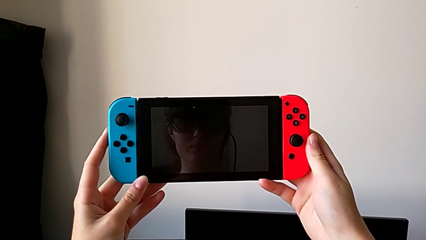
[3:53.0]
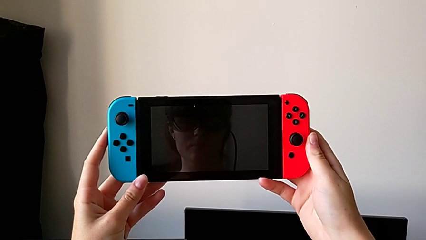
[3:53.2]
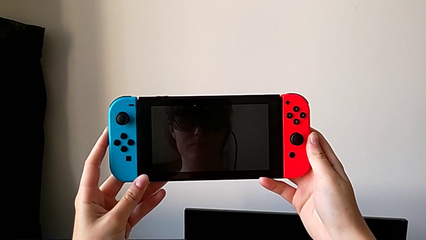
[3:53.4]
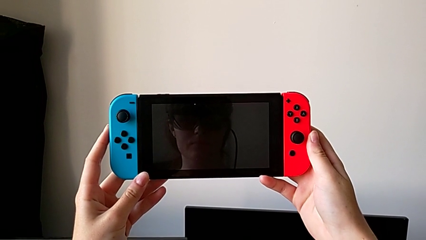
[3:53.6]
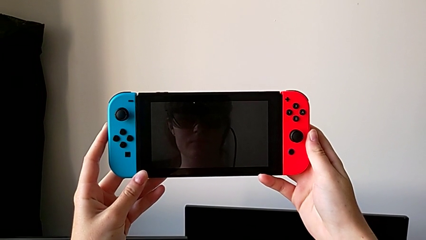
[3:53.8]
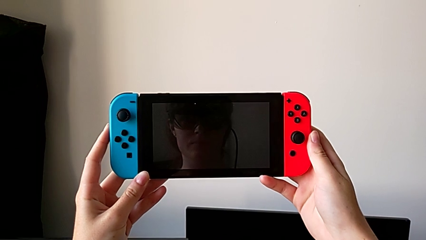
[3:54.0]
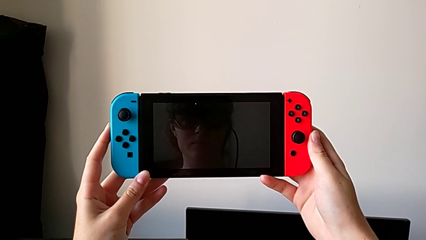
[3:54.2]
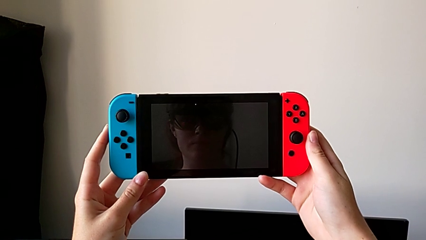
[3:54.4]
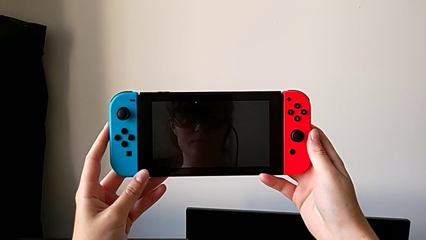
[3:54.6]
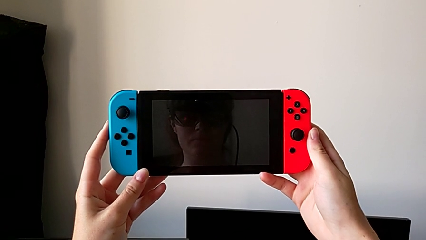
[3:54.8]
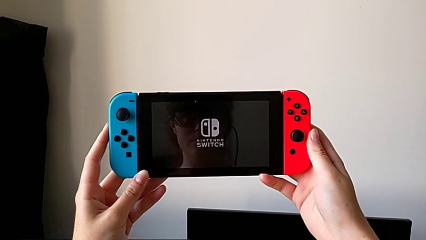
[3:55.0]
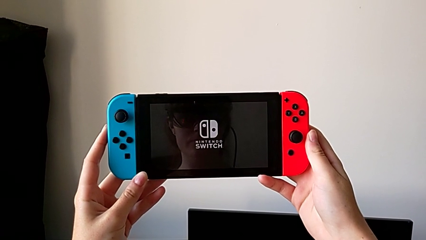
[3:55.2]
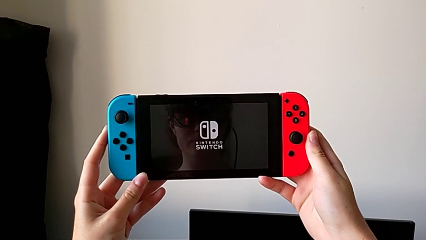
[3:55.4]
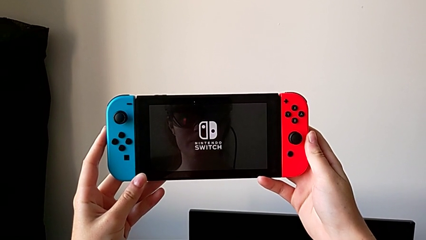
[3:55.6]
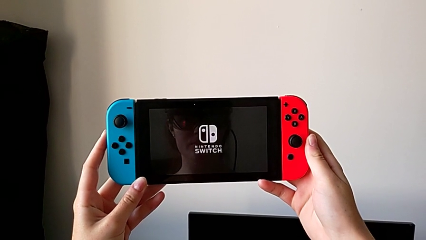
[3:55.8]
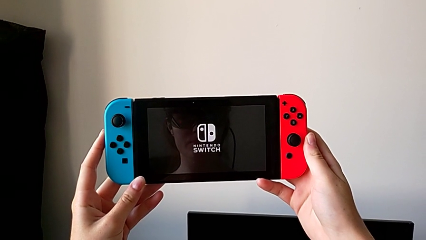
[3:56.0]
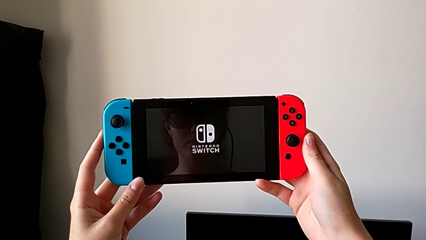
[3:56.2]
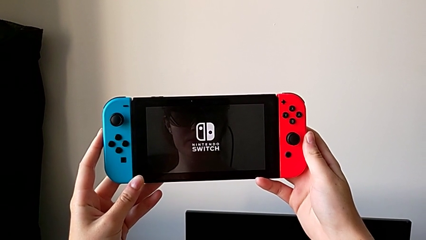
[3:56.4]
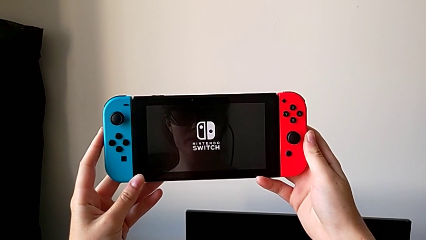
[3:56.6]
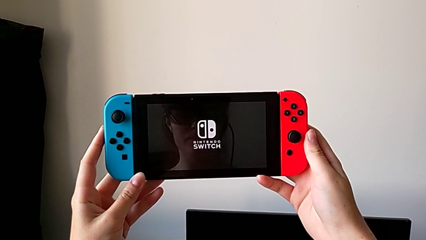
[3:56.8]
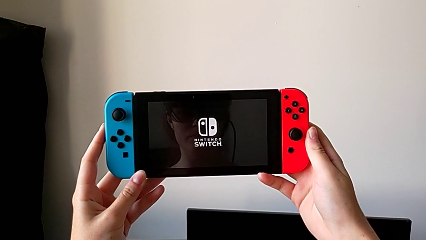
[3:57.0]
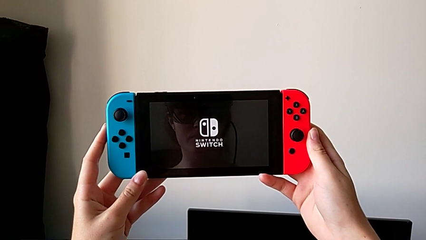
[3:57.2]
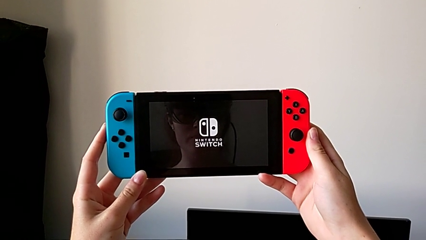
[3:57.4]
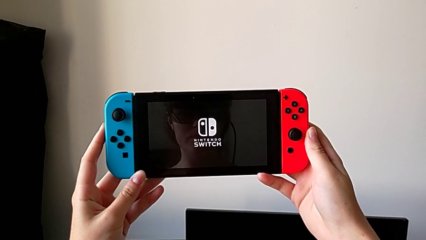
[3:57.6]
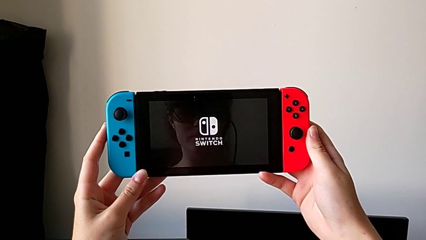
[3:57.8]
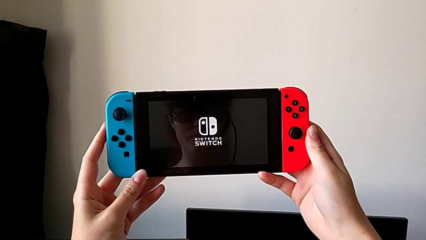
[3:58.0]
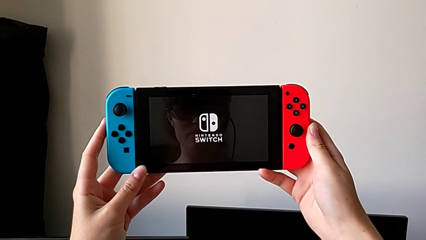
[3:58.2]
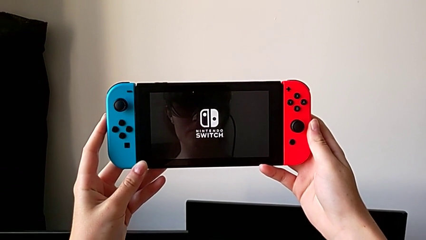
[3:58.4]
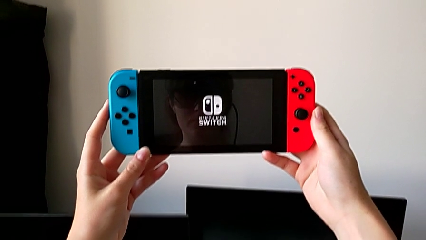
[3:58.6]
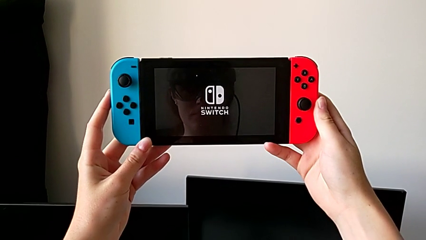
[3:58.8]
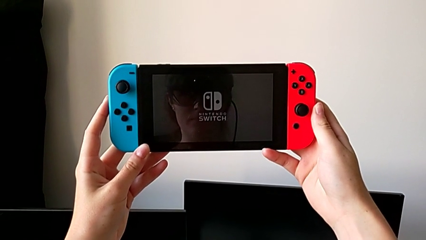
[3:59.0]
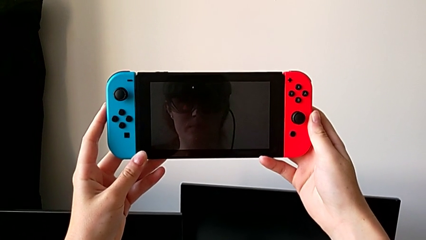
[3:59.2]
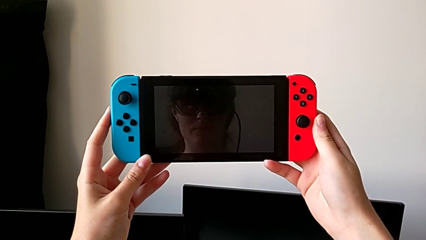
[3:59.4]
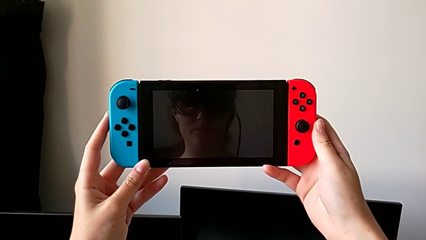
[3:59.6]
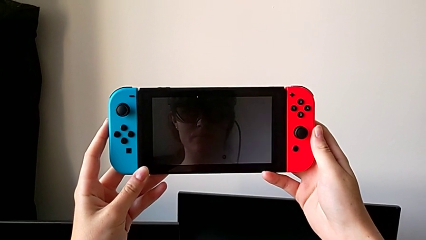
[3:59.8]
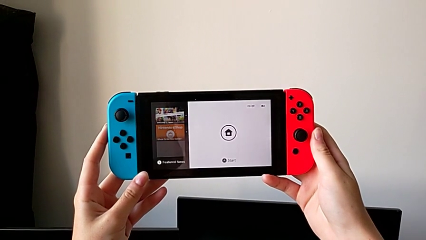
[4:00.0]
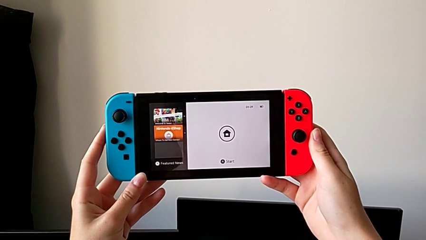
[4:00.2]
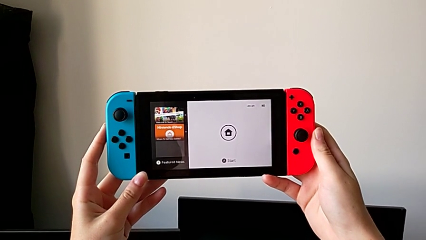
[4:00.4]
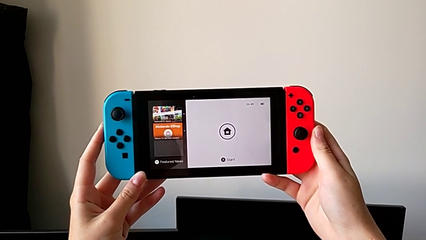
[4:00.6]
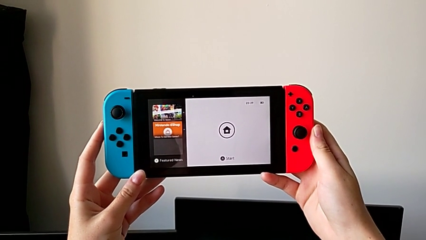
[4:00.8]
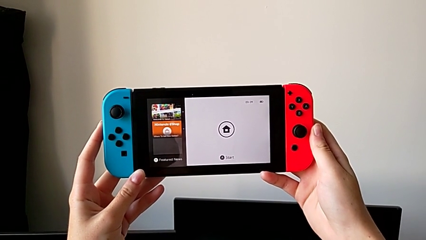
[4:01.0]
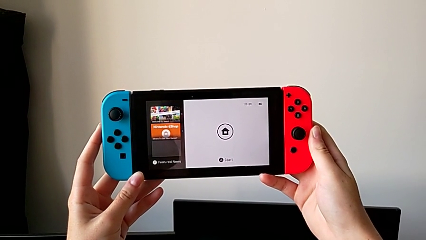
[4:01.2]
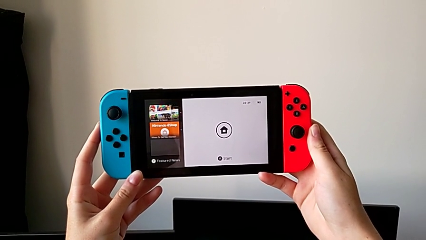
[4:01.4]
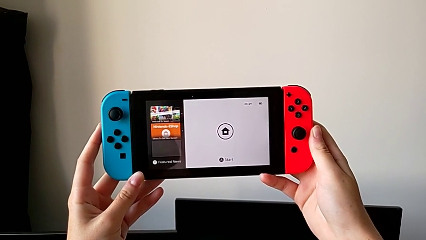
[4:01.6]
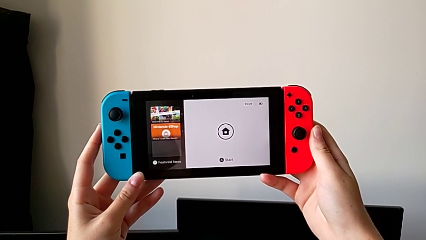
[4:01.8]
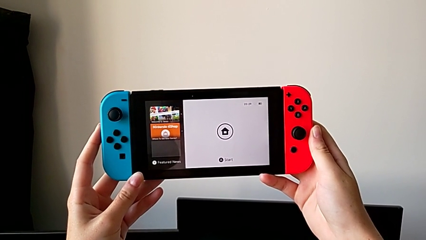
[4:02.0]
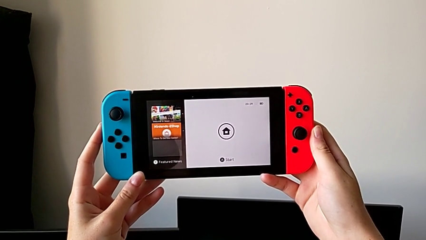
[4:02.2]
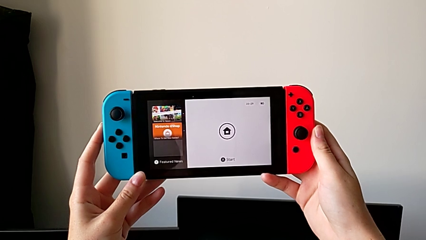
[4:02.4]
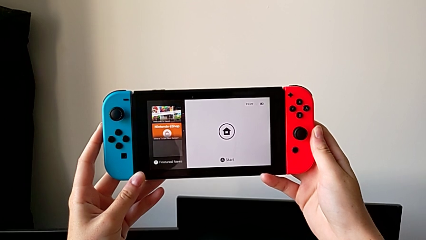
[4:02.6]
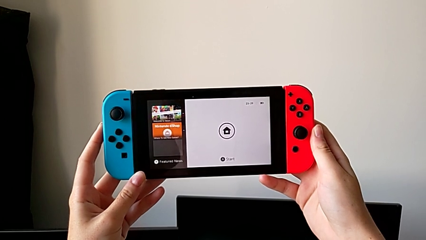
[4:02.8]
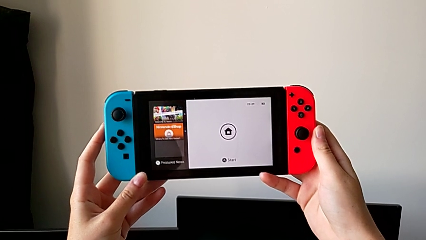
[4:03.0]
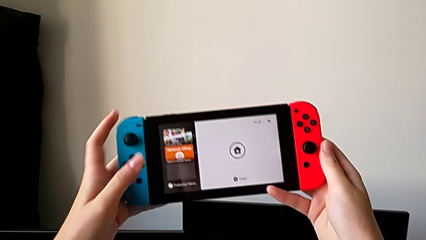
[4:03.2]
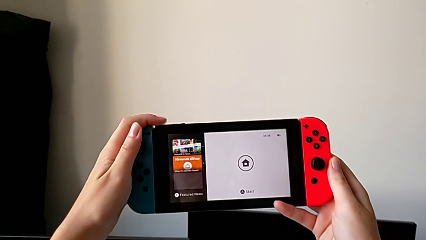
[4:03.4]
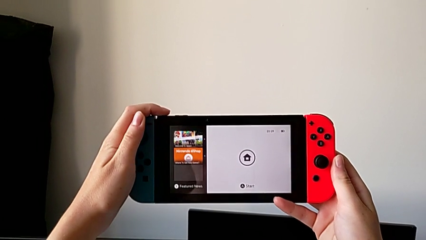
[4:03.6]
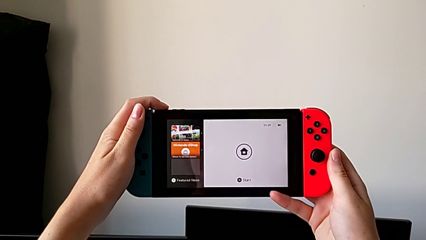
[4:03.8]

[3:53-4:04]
The camera wearer is turning on their Nintendo Switch. They keep turning on the Nintendo Switch.

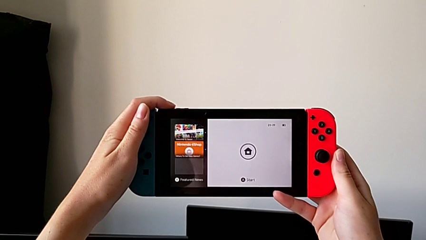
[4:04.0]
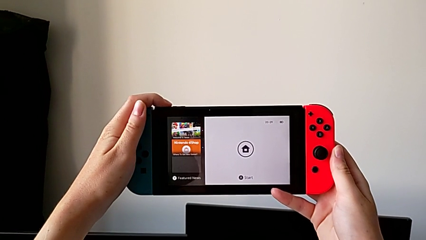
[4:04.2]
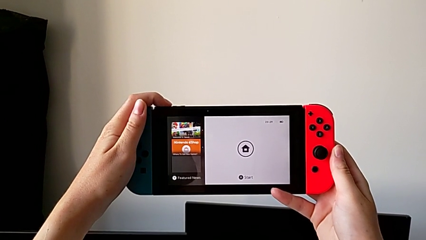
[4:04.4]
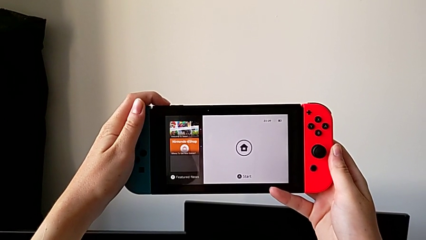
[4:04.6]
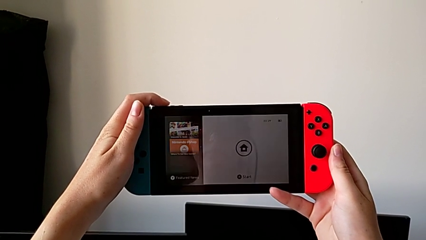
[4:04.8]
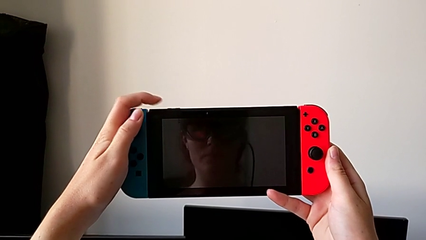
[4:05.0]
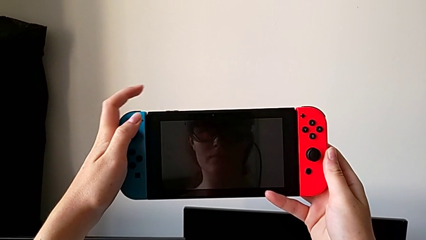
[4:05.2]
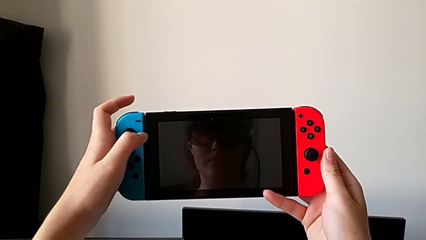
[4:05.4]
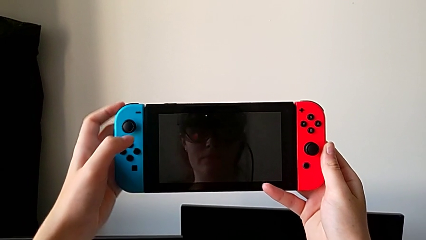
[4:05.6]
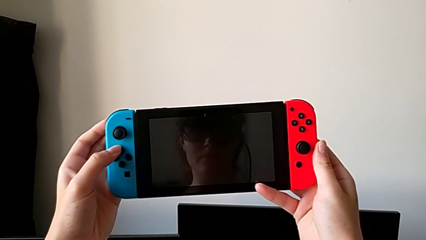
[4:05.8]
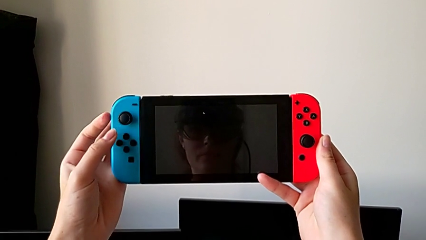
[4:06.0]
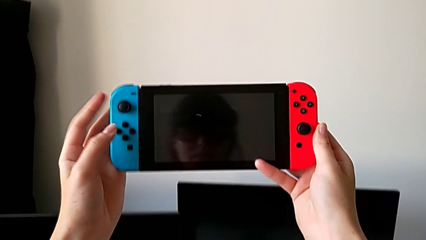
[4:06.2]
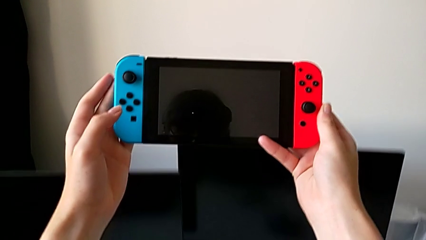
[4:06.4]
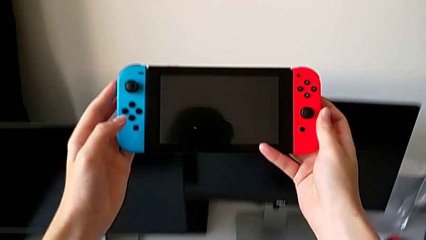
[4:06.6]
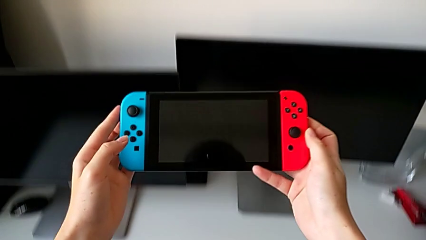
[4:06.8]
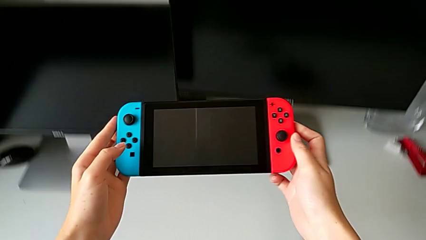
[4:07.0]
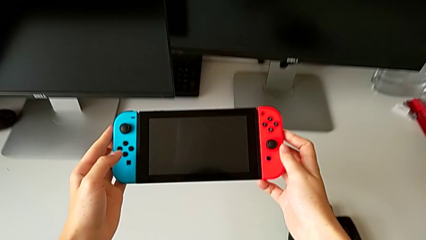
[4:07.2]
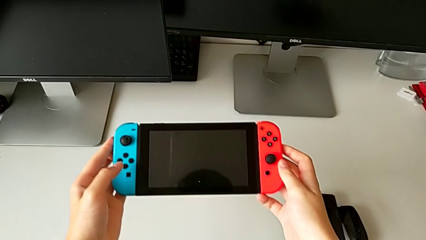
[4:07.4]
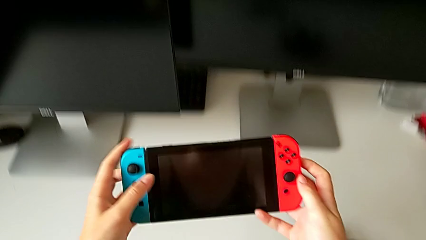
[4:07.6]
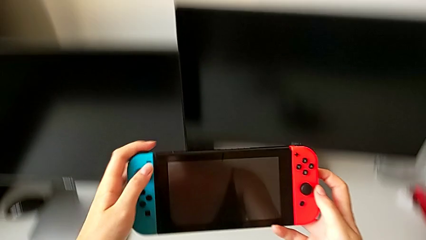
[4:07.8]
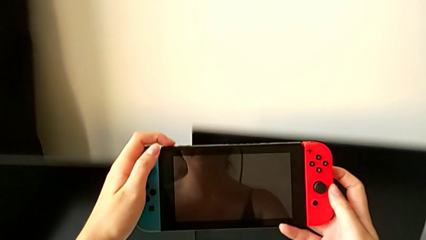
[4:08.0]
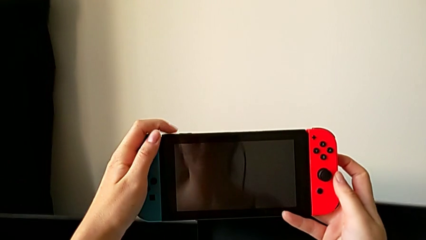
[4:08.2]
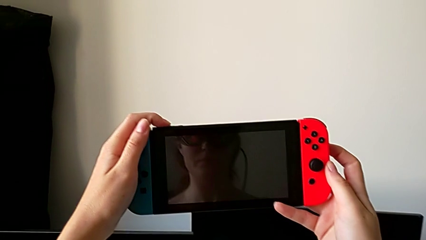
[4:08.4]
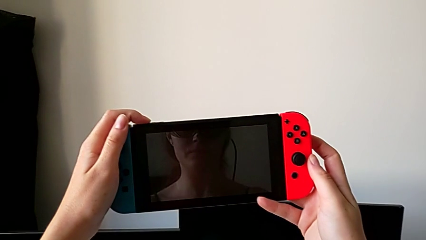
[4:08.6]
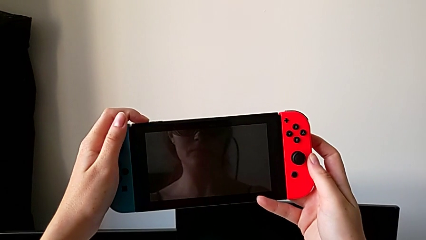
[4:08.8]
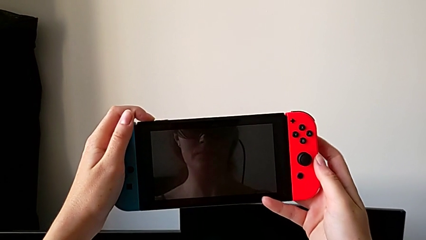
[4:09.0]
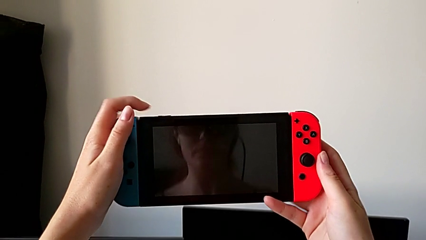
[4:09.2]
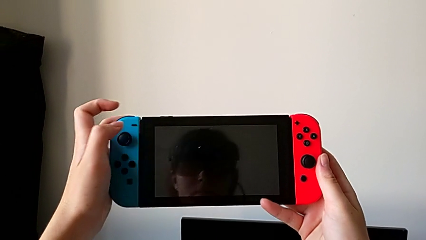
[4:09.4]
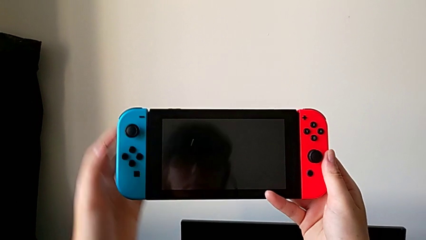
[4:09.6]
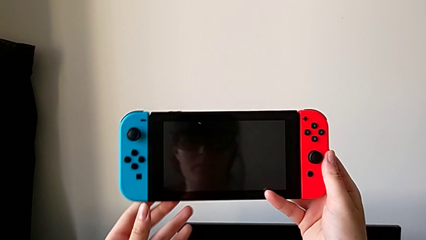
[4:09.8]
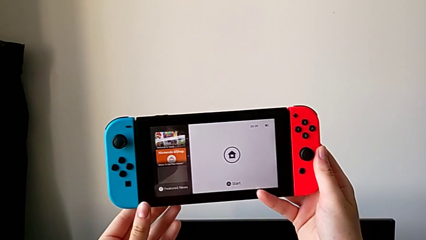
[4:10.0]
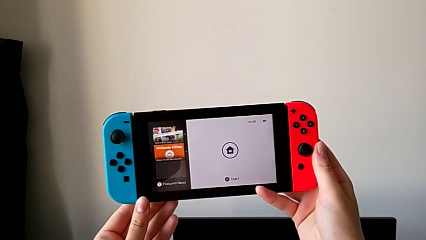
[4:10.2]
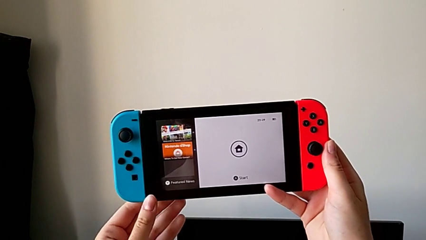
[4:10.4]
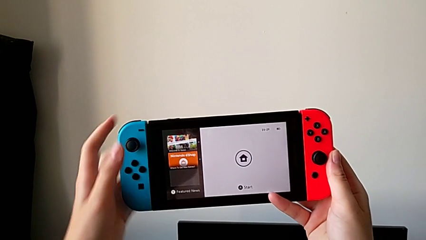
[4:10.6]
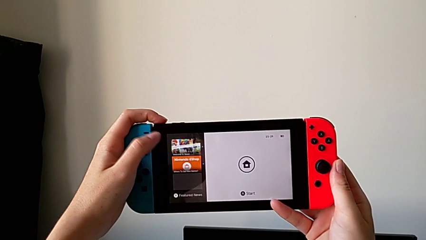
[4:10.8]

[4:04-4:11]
The camera wearer is turning off their Nintendo Switch. They press the top button, wrongly press the Nintendo Switch, putting it to sleep mode, press the top button and turn on the Nintendo Switch.
